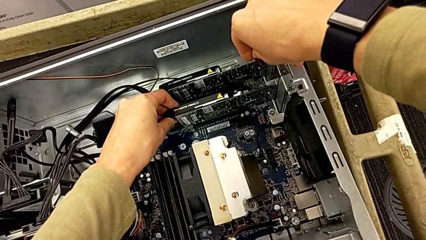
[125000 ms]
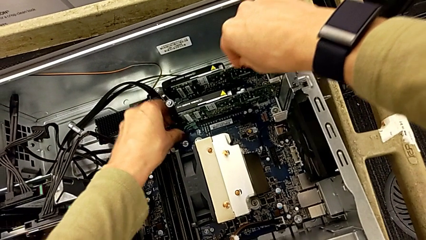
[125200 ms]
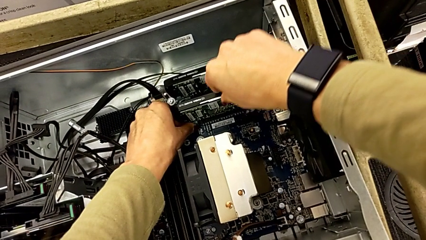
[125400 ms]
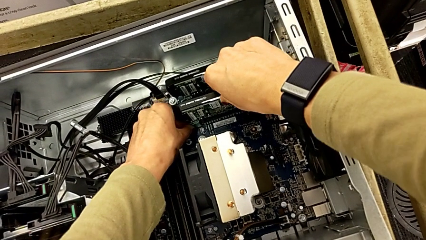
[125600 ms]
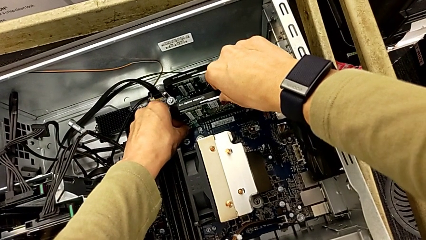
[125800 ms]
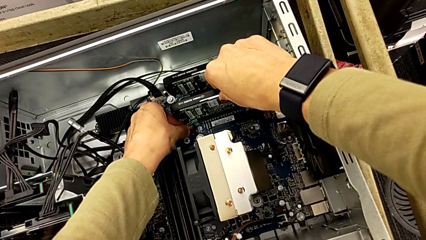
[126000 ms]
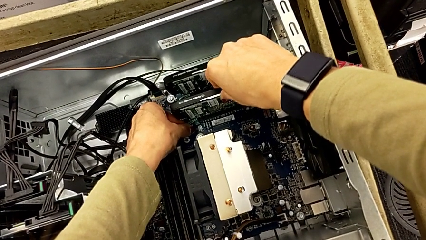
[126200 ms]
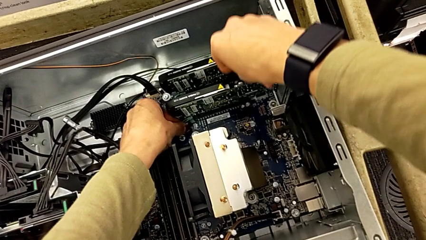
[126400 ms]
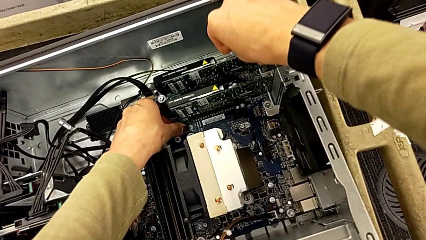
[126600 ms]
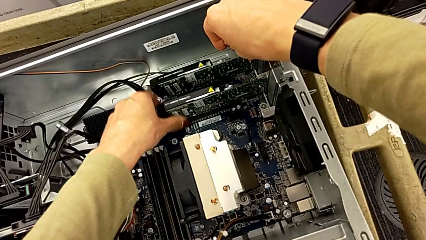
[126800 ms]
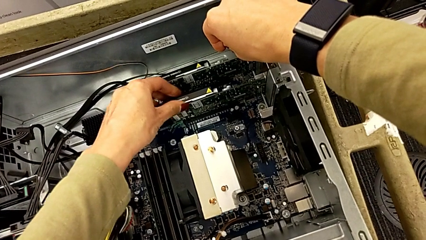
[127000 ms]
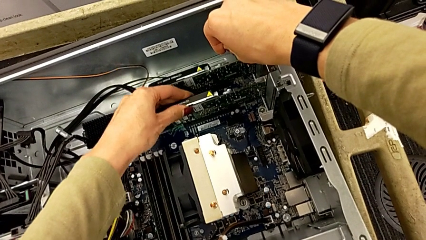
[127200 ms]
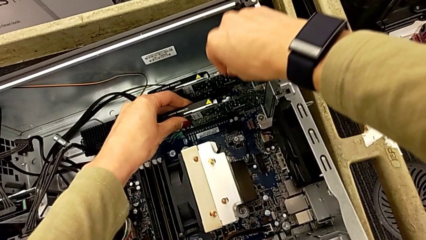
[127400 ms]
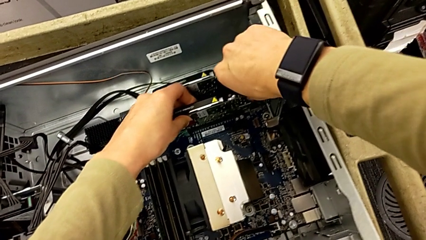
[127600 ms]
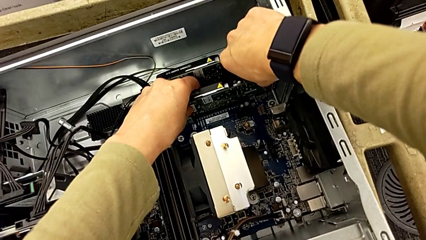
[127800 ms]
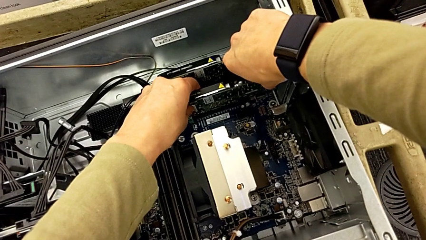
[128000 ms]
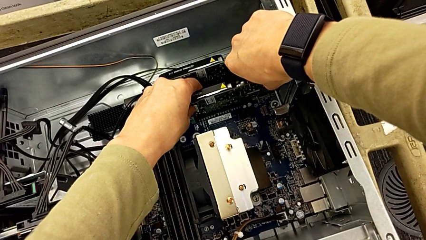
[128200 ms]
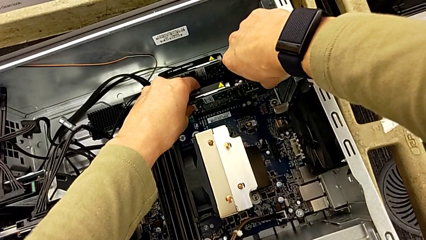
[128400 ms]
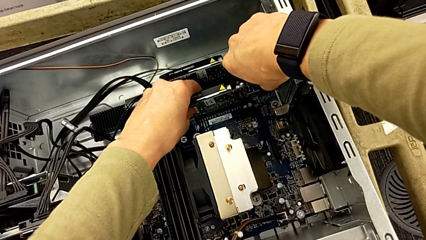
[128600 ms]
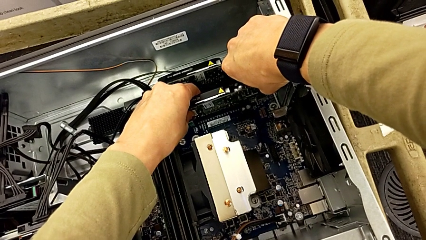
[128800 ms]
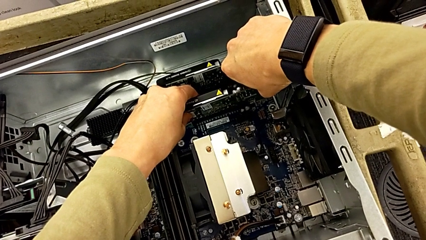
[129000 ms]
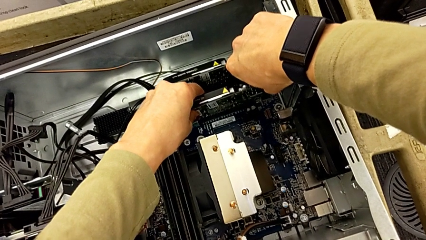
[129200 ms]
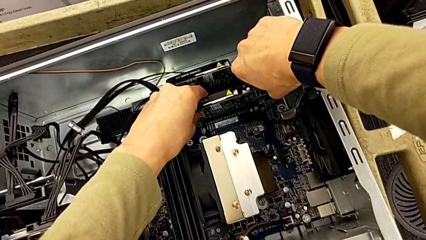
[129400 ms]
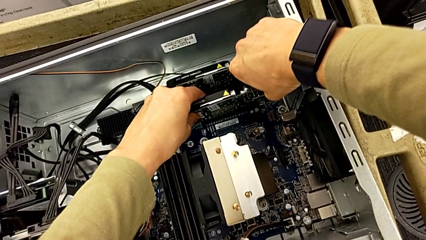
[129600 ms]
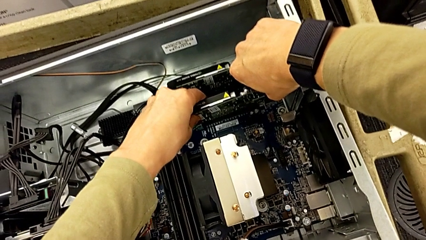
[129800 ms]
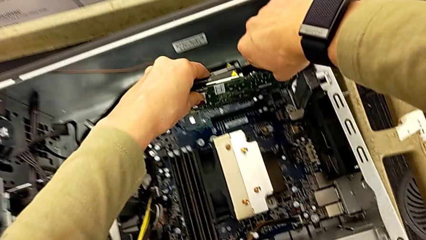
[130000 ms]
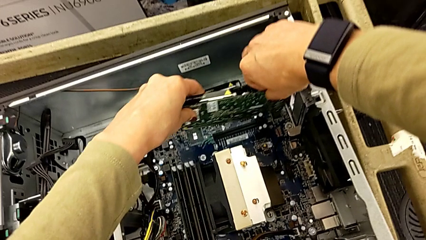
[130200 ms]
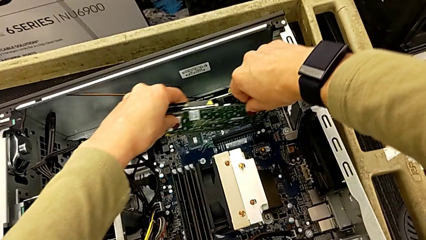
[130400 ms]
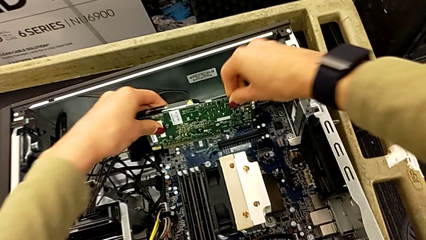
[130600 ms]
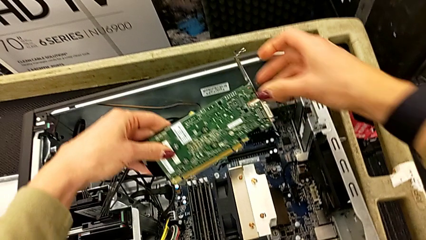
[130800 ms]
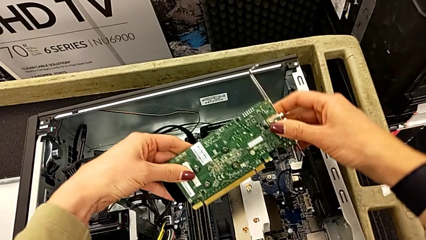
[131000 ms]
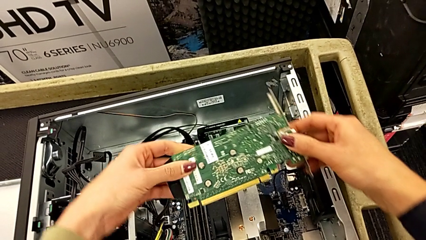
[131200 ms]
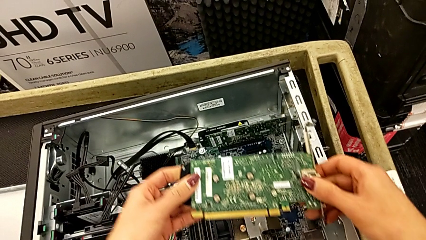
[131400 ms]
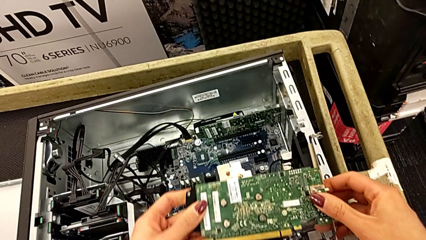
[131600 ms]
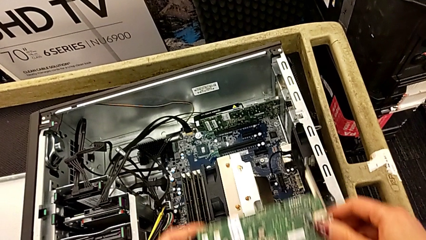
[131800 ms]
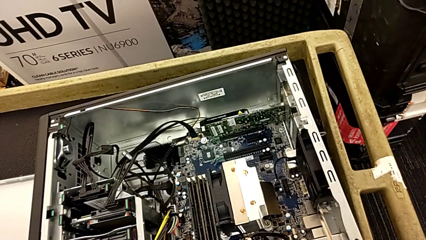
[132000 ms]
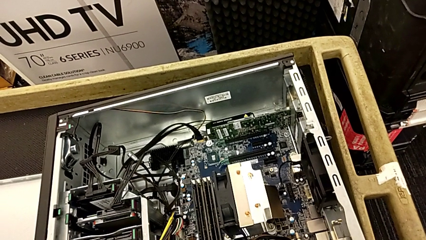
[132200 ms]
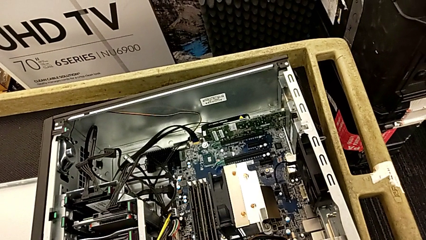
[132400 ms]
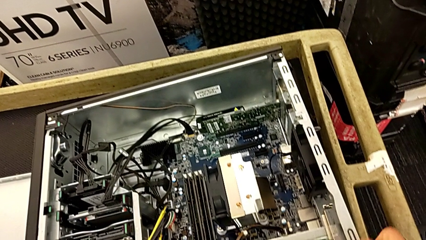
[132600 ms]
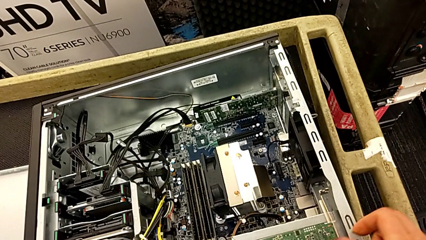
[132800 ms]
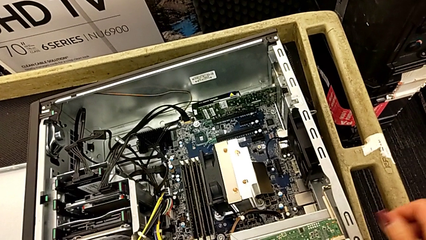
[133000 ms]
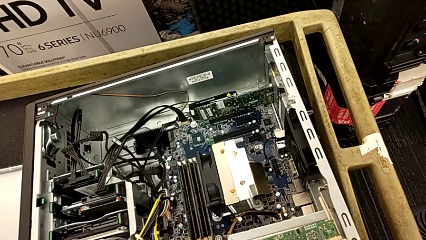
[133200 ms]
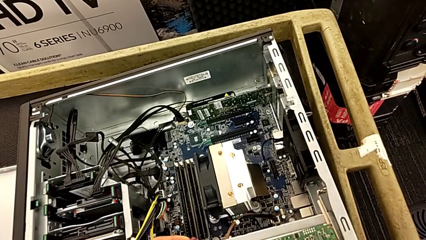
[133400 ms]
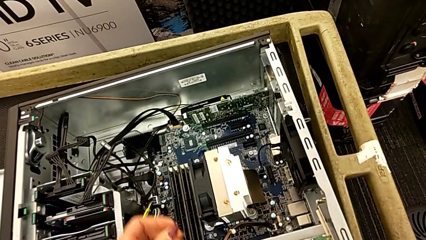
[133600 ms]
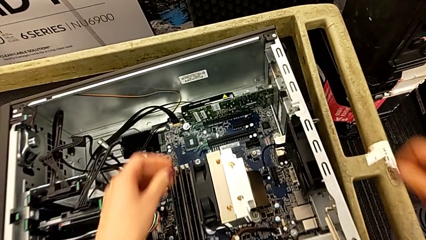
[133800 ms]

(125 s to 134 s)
The camera wearer is removing the first graphic card. They keep pulling the first graphic card, lift it and place the graphic card.

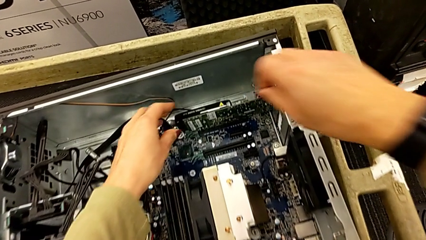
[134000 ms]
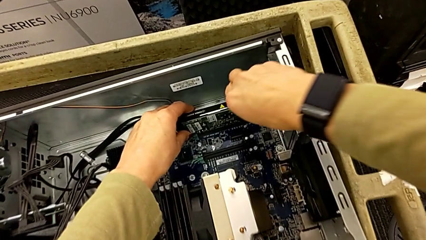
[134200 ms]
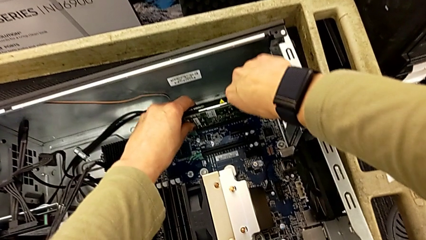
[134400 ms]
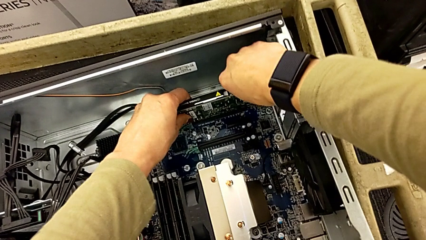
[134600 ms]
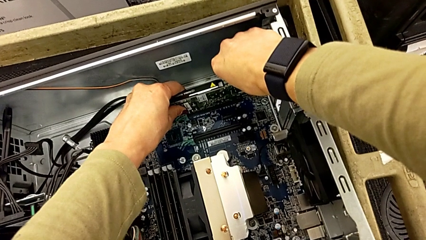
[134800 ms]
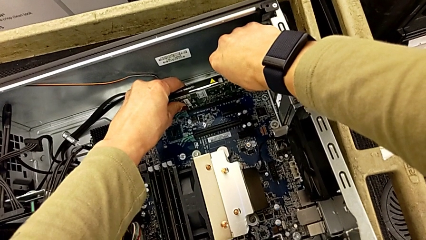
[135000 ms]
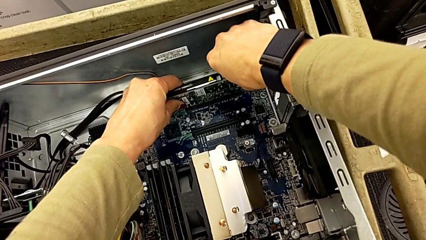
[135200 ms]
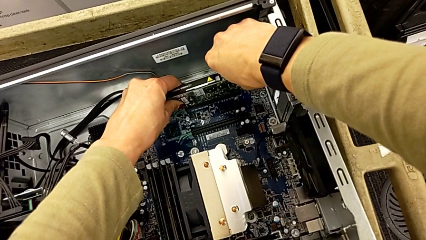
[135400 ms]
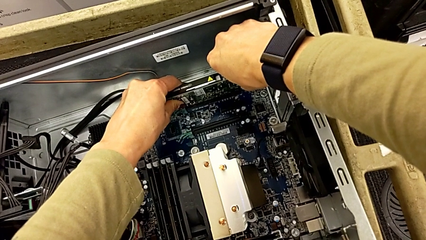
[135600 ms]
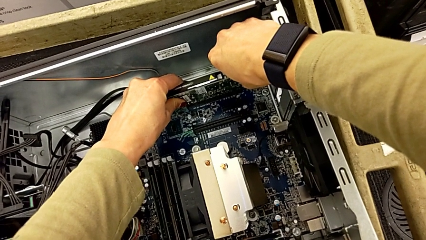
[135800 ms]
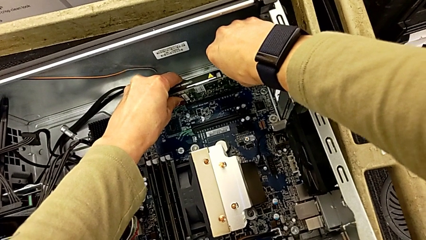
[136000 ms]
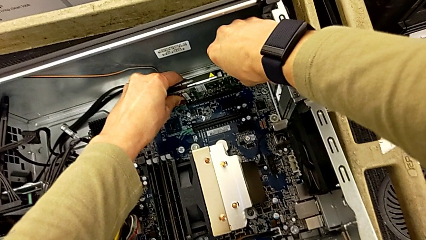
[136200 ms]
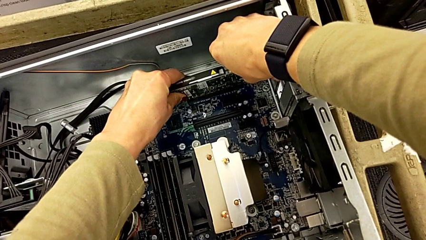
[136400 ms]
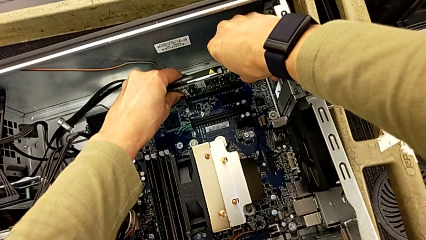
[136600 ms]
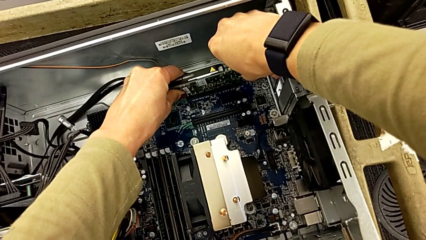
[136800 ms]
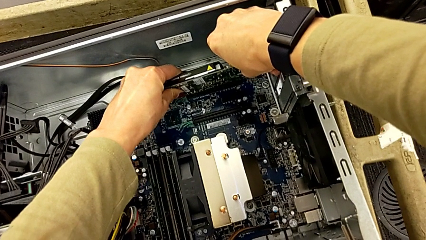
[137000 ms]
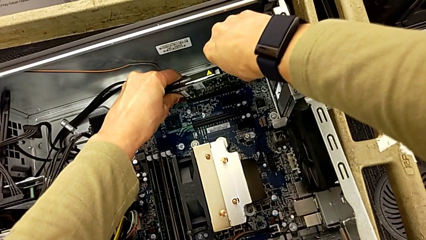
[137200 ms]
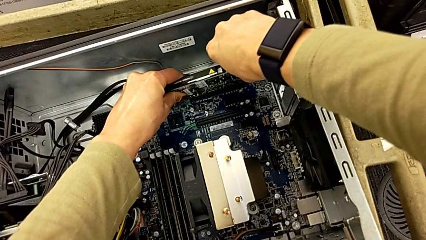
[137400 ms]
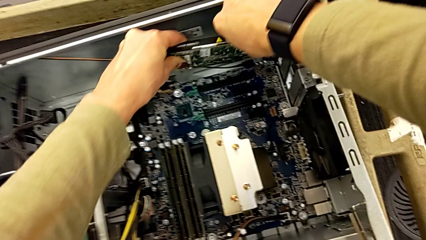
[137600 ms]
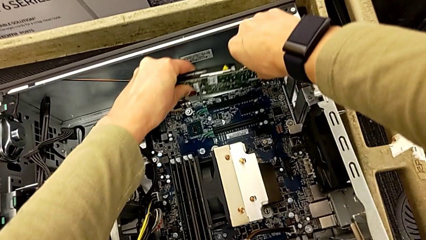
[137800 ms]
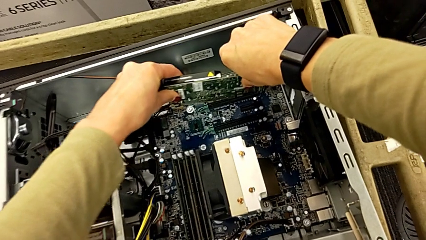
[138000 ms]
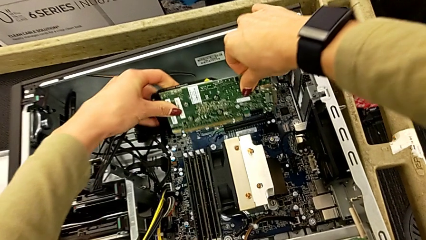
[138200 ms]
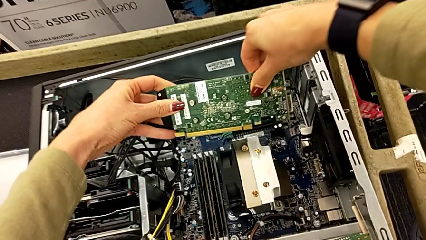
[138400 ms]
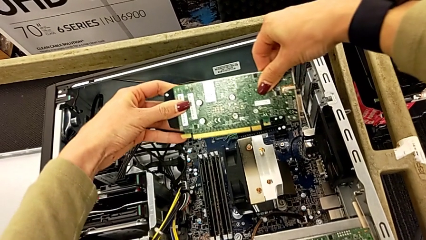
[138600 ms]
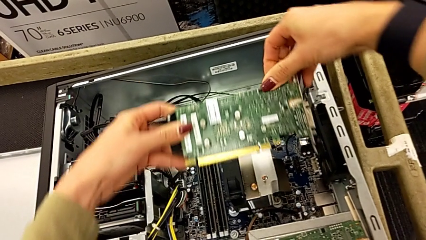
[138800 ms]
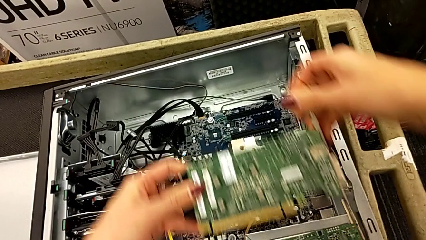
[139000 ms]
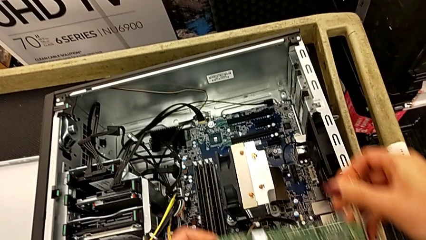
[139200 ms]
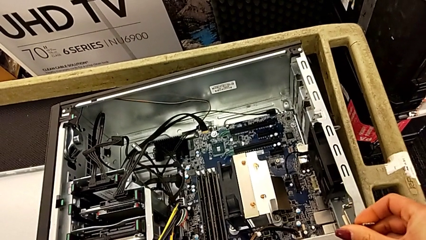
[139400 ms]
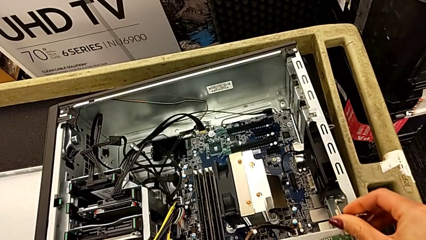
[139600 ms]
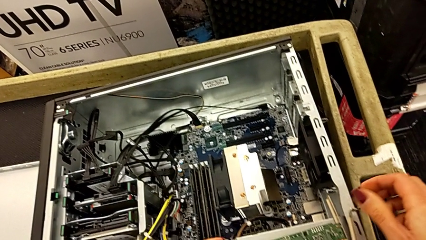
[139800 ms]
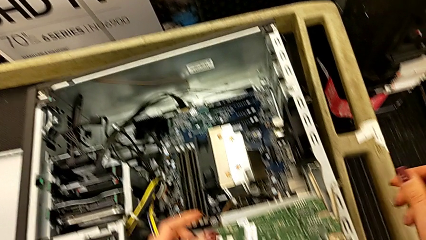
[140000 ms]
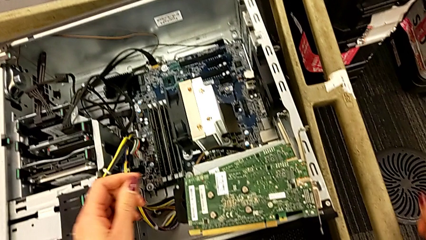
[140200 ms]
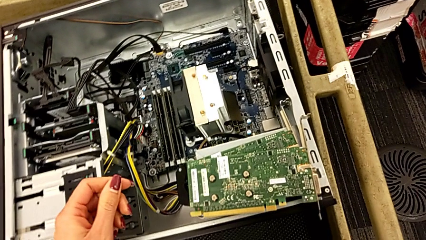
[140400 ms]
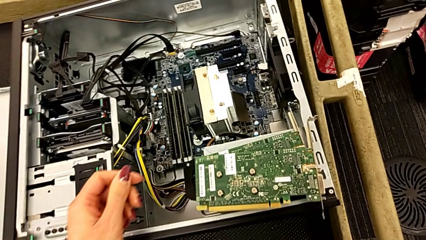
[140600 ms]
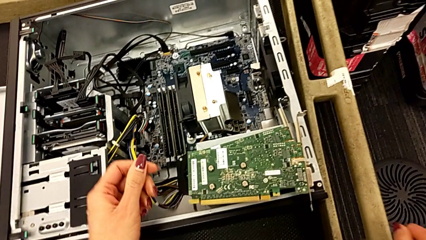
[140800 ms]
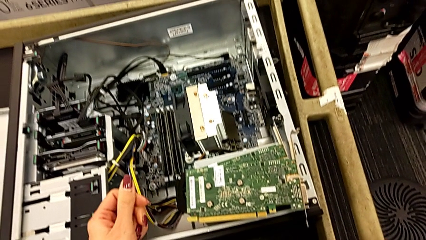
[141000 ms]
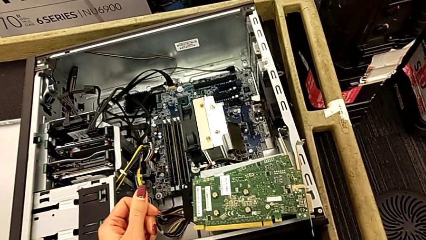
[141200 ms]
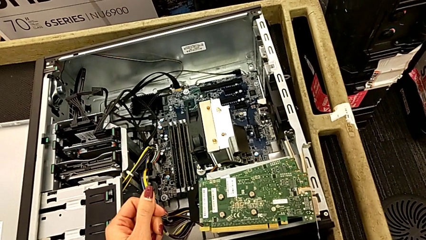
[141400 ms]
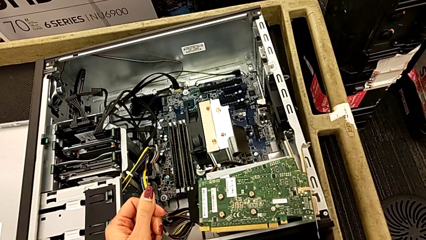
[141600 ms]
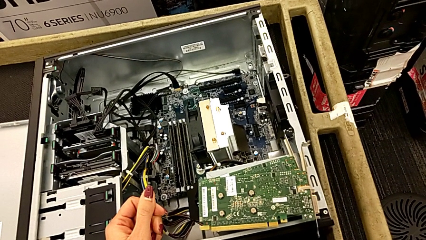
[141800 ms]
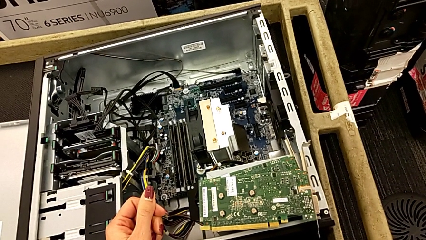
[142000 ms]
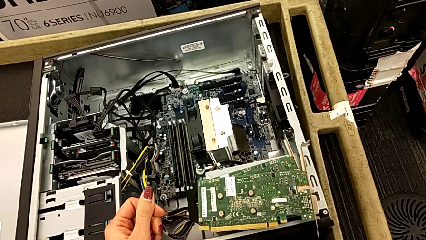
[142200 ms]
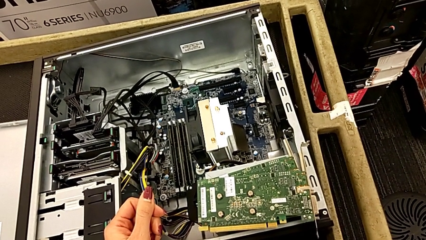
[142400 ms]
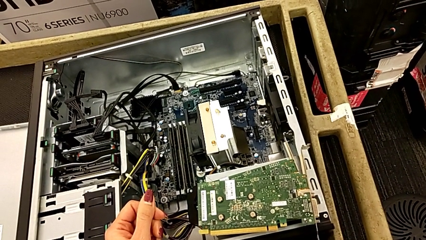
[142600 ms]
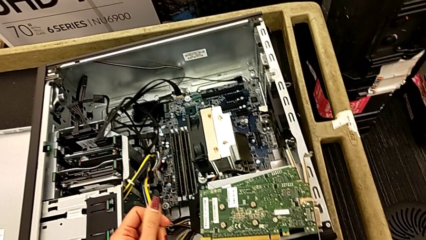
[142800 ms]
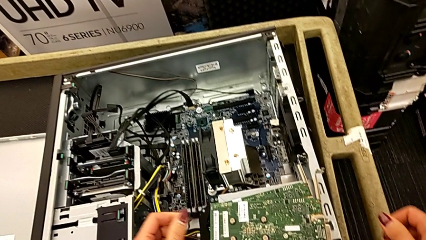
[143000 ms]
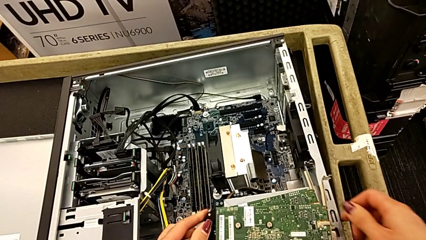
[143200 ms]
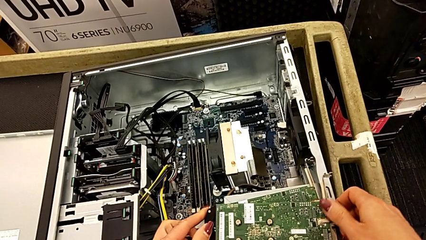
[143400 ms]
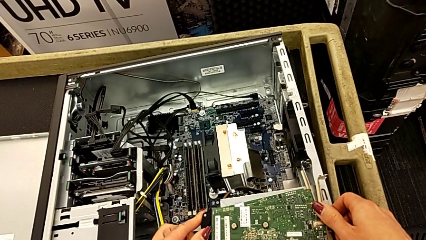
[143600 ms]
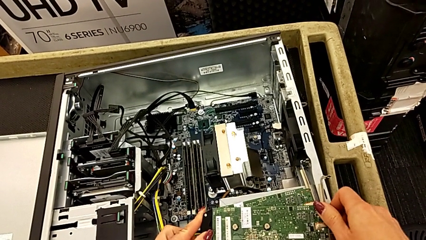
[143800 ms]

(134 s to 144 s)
The camera wearer removes the second graphic card. They grab the second graphic card, withdraw it, pull it, withdraw it and place it.
